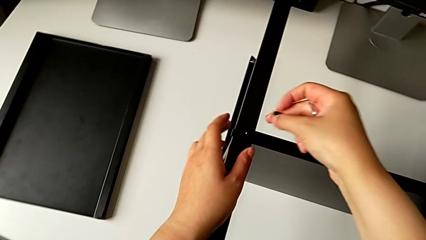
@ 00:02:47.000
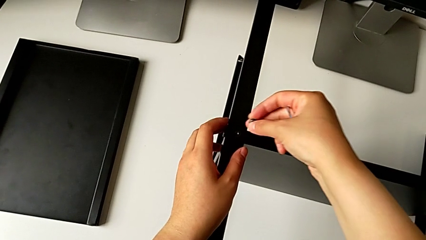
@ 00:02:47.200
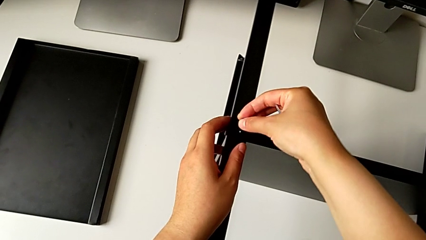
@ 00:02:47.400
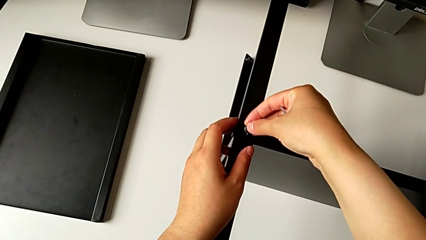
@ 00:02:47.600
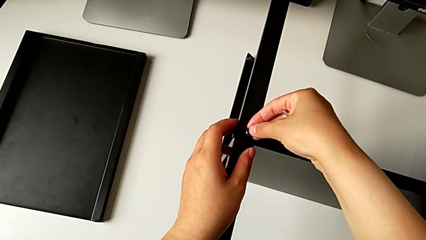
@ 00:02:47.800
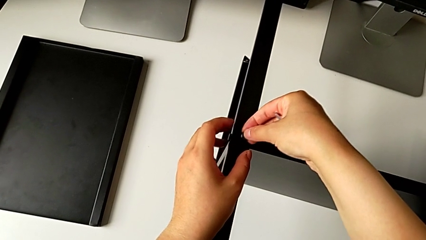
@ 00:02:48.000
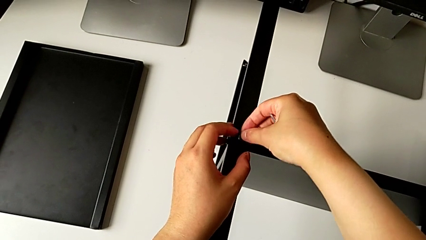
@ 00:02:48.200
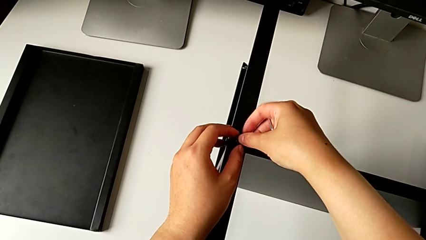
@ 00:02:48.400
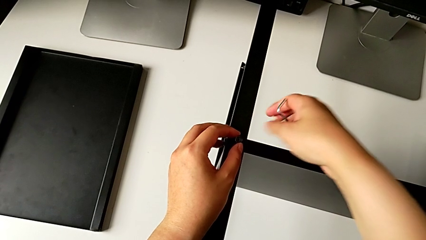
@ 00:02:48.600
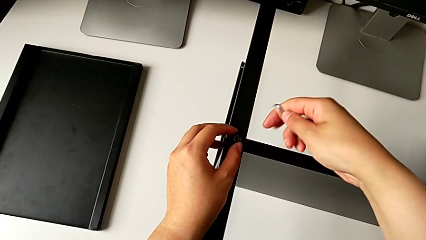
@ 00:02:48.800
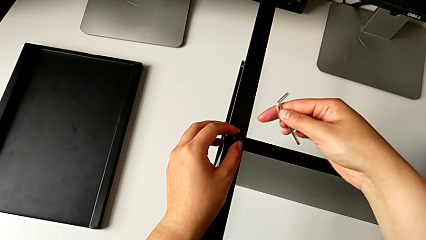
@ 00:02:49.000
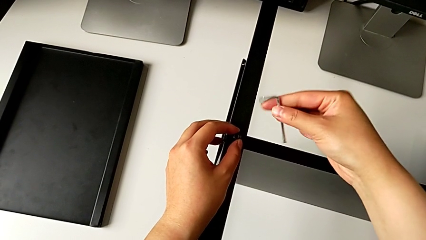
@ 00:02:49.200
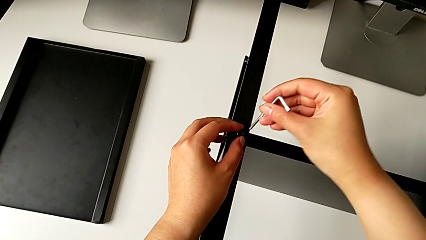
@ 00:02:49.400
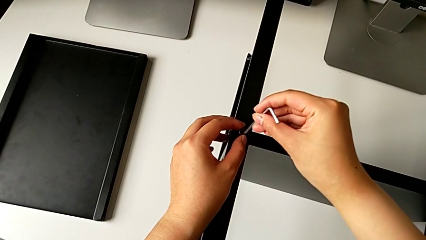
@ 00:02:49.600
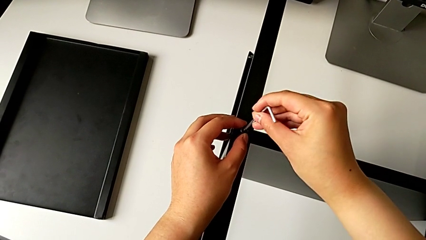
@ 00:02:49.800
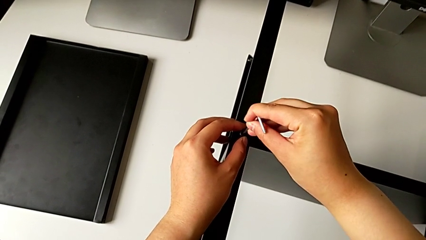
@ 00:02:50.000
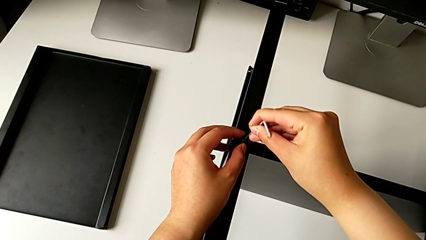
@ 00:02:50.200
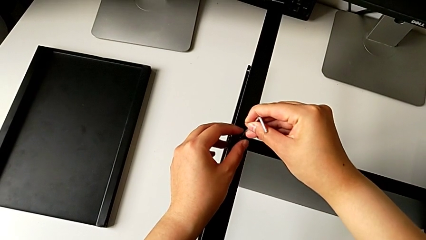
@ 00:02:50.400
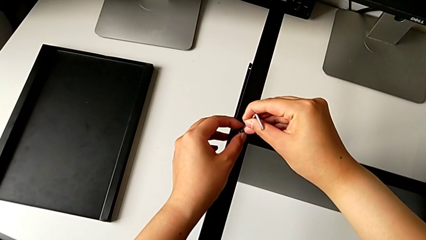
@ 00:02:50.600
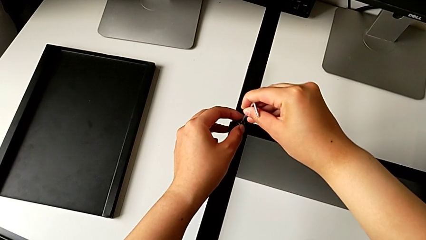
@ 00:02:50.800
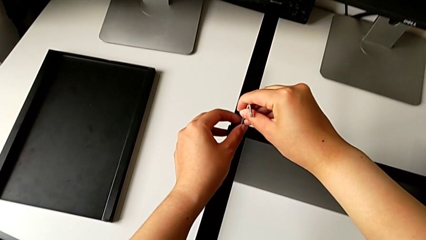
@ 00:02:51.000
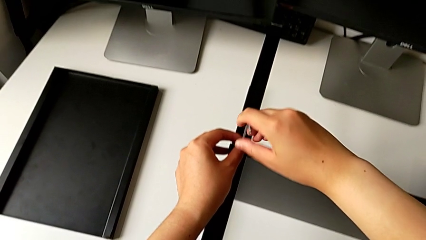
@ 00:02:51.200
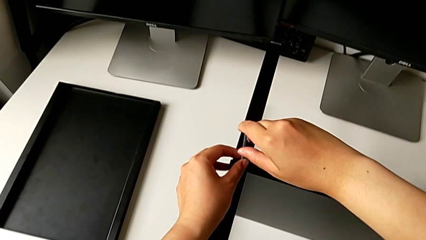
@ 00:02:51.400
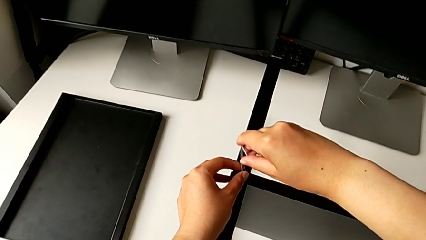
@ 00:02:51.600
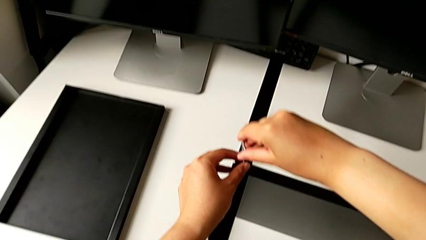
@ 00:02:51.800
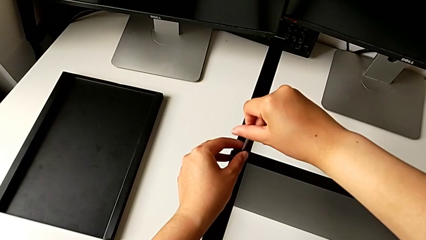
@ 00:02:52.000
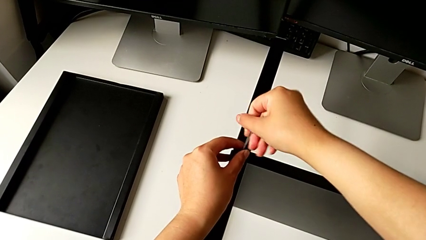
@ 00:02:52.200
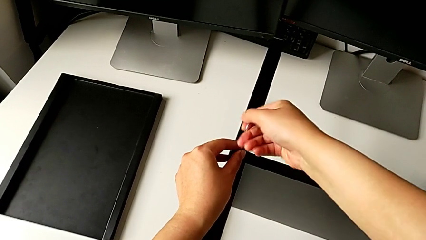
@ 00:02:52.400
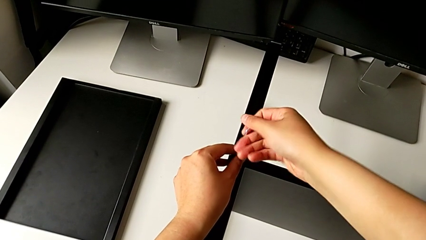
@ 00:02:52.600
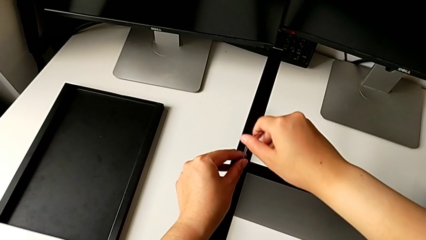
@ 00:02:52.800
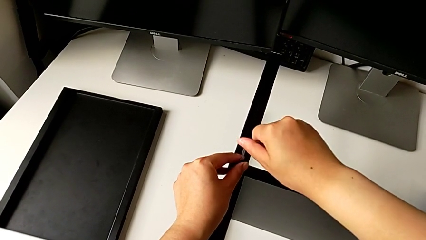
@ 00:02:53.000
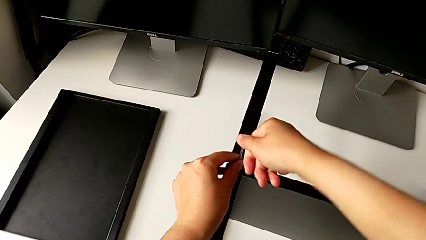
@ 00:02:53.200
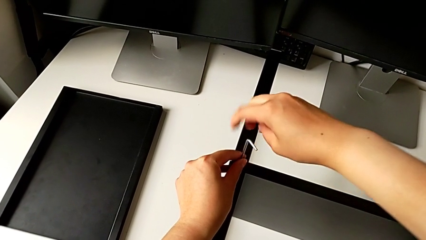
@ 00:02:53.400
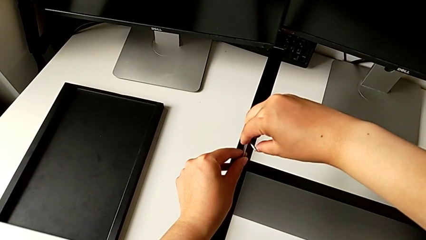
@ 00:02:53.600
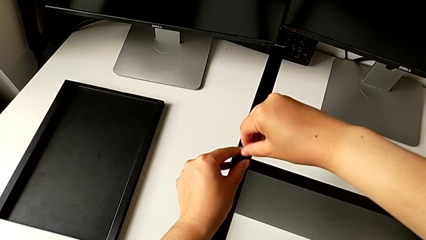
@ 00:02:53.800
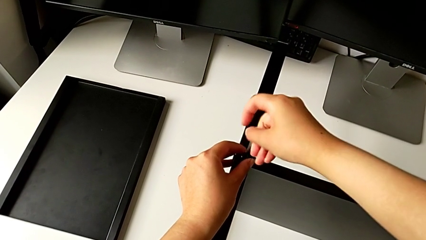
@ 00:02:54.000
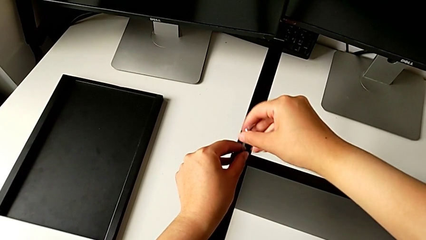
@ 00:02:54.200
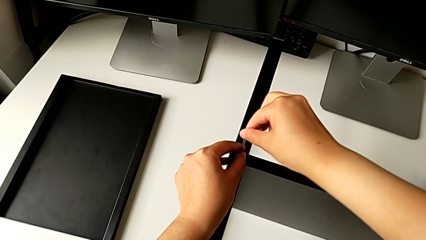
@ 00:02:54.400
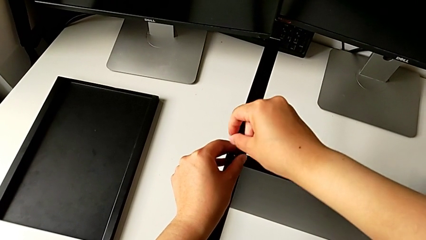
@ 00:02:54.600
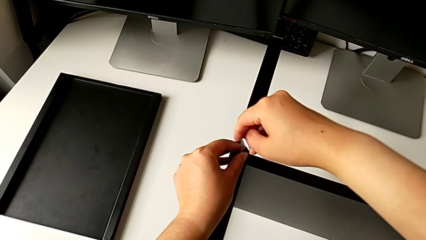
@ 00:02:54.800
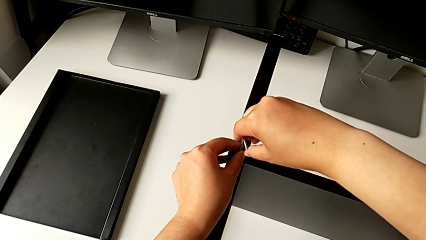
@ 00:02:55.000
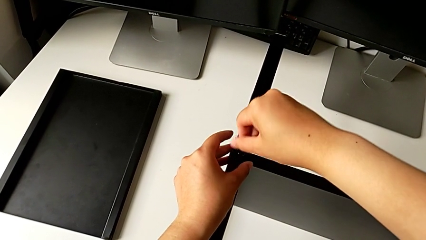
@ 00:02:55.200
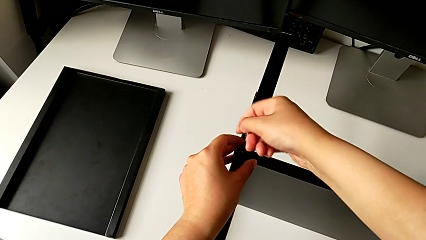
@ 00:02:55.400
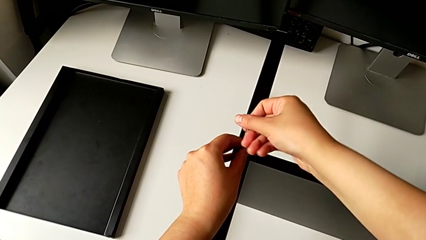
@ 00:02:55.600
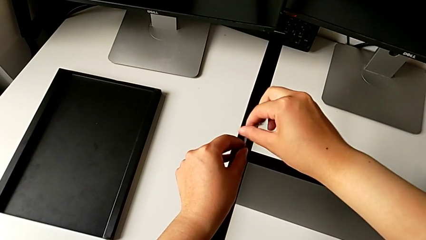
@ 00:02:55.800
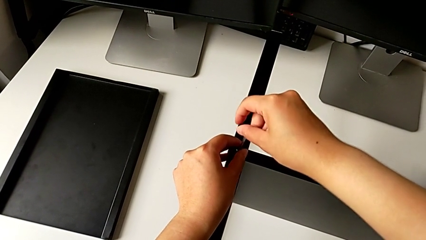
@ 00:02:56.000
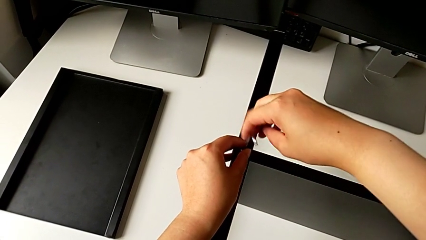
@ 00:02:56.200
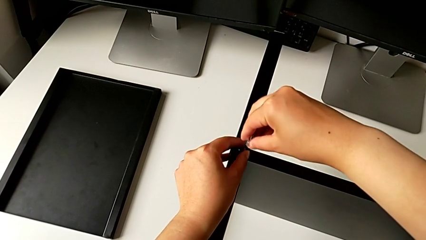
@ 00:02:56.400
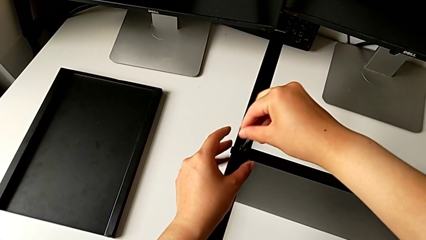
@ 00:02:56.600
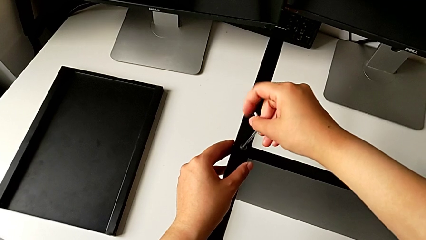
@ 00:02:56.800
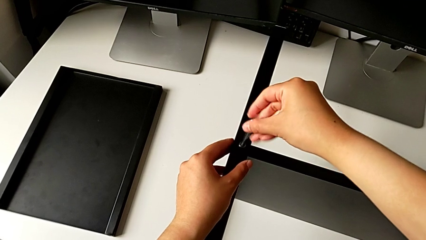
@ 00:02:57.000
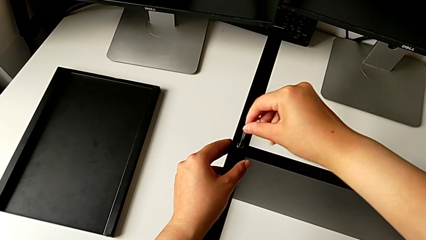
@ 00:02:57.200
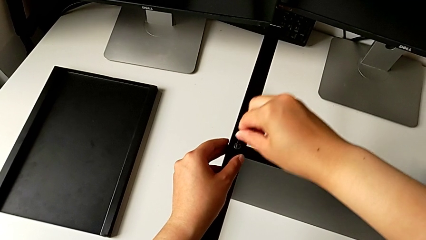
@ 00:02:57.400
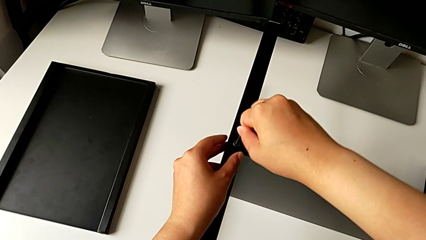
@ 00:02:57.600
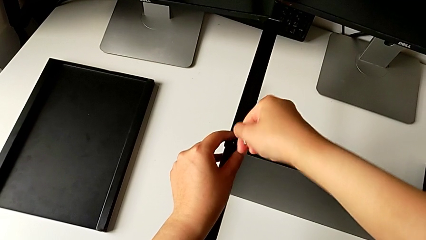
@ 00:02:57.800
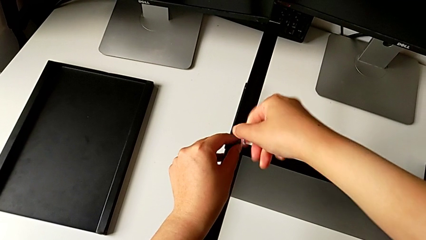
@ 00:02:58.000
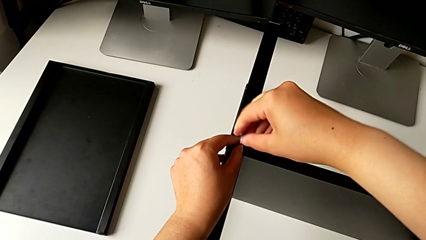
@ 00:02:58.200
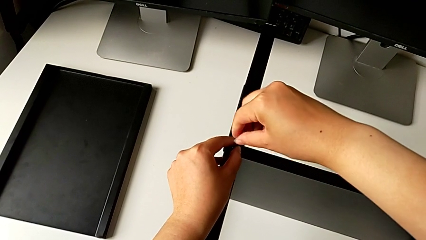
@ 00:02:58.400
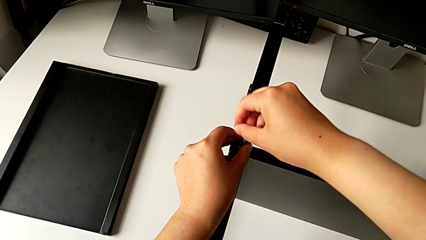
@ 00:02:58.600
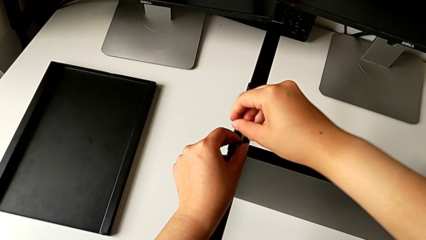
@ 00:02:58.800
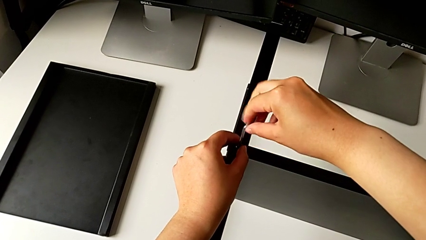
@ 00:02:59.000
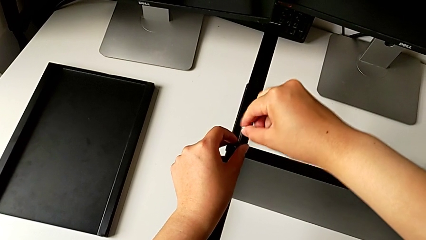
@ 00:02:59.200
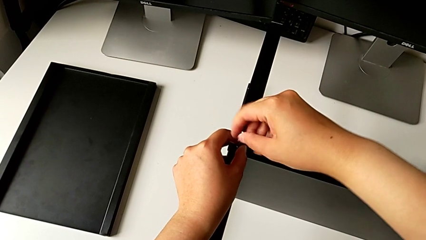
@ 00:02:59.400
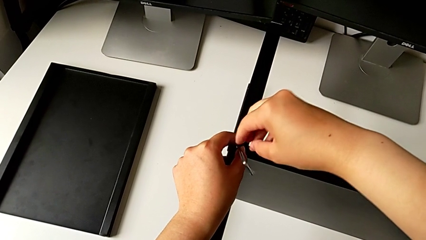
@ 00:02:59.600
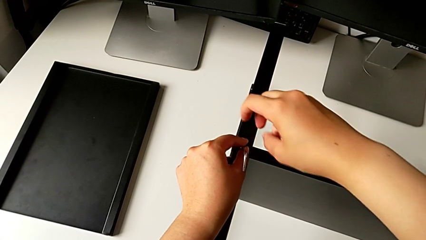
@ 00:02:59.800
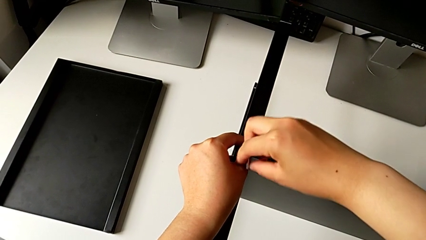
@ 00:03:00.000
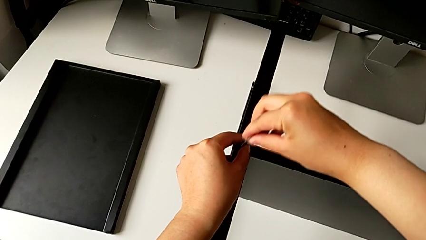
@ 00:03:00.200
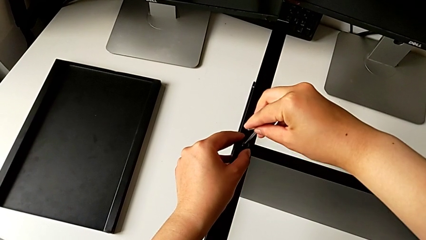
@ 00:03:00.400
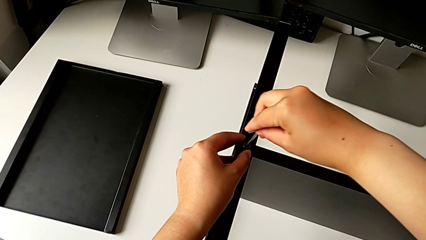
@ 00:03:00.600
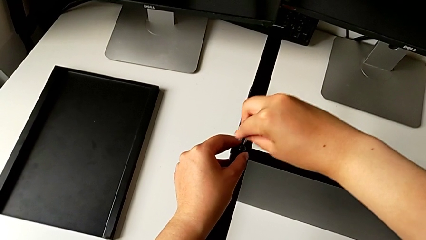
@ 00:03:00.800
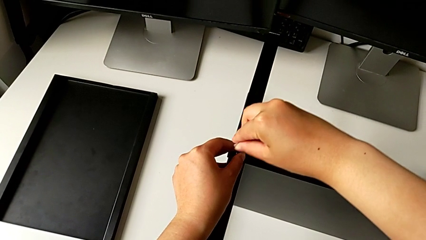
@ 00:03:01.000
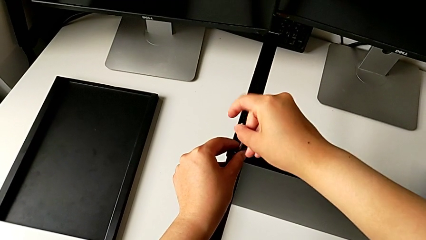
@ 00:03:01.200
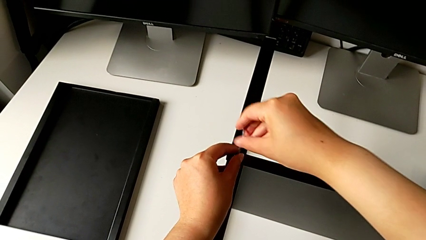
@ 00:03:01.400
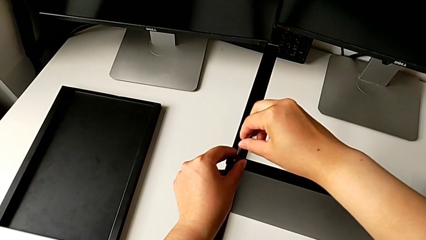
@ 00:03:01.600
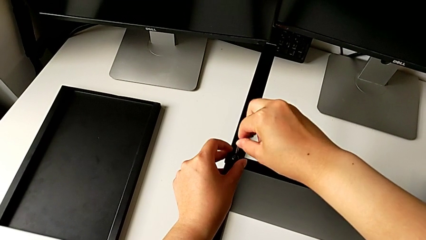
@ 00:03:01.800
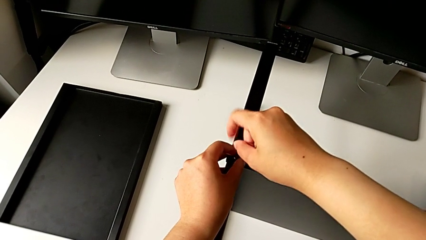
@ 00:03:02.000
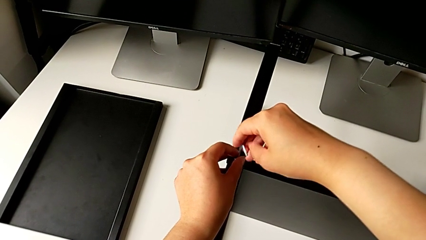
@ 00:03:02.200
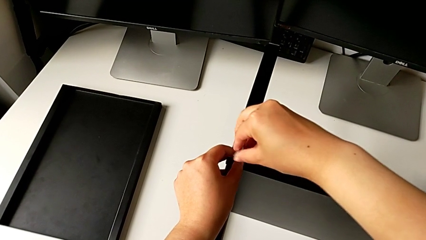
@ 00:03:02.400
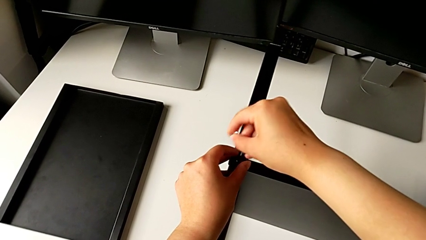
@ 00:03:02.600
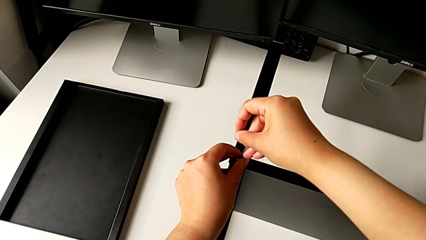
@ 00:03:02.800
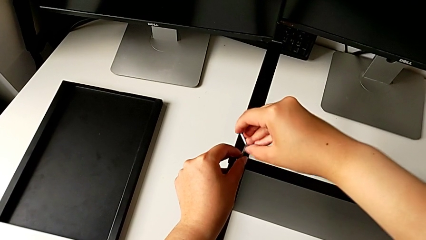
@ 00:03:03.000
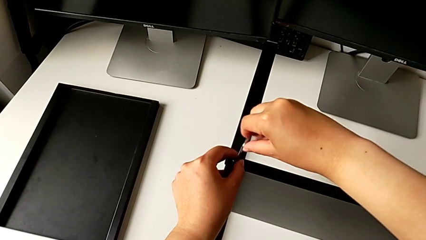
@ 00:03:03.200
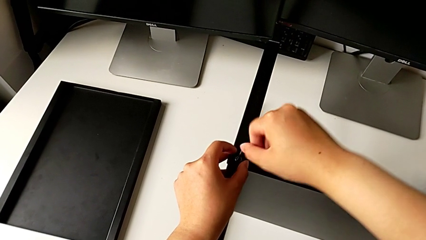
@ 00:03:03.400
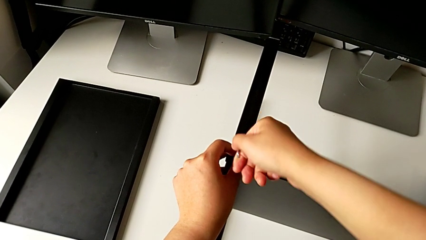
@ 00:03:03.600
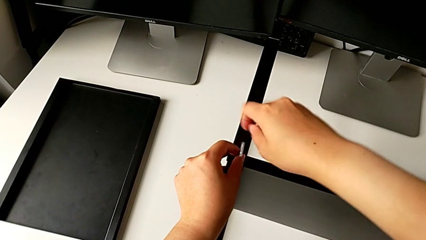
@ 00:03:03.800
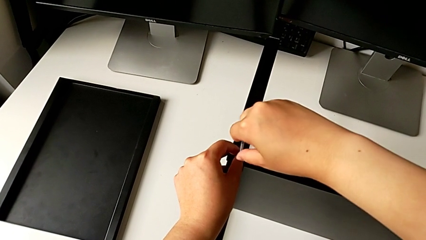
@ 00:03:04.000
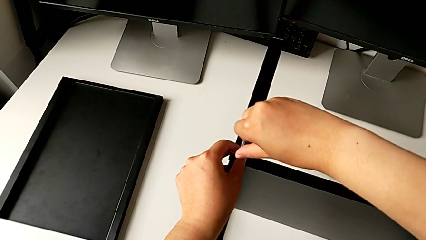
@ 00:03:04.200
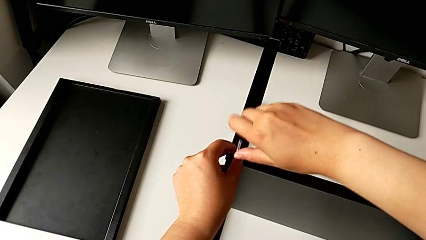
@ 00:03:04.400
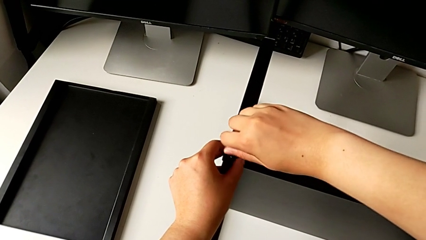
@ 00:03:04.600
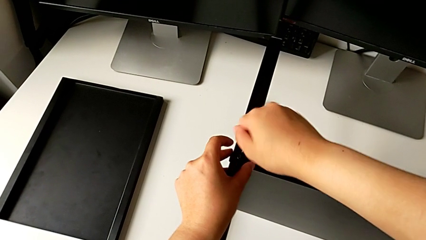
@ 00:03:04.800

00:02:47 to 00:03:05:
The camera wearer is screwing the second leg into the shelf. They insert the fourth hex socket head, insert the fourth Allen wrench and begin to screw the fourth hex socket head.
